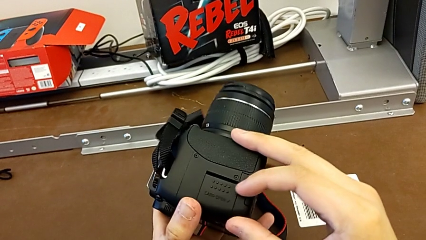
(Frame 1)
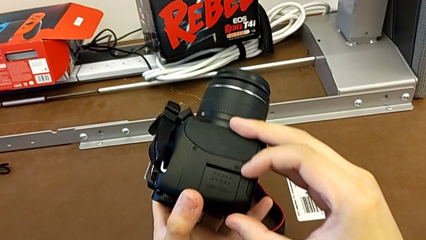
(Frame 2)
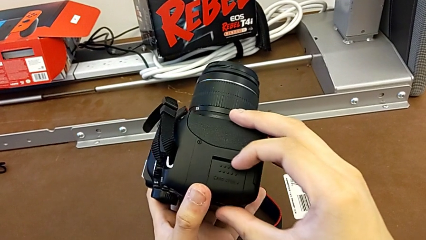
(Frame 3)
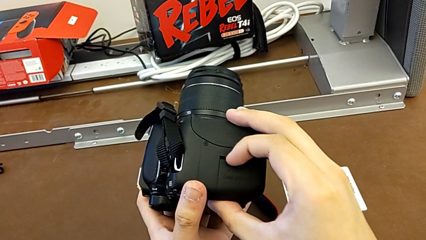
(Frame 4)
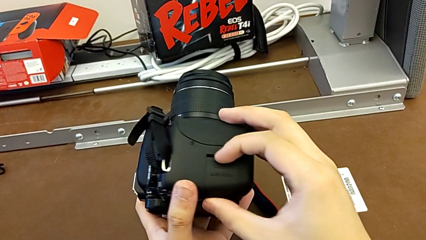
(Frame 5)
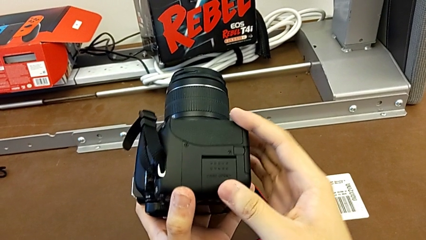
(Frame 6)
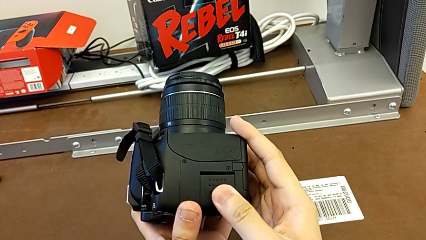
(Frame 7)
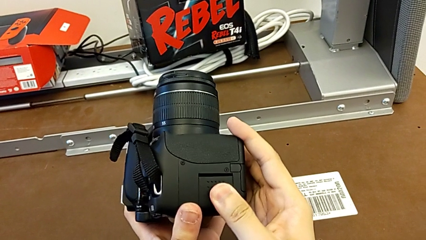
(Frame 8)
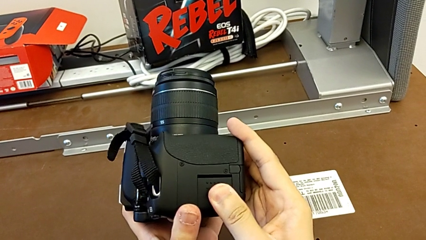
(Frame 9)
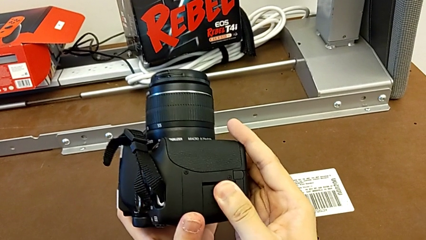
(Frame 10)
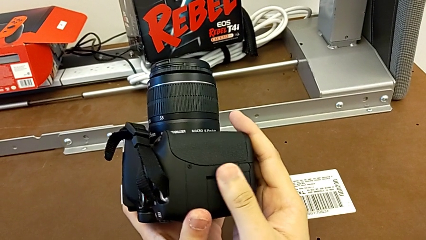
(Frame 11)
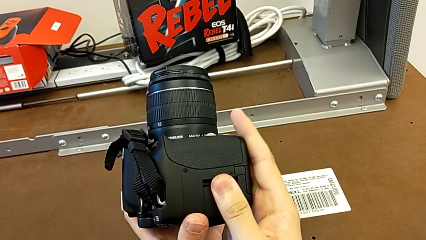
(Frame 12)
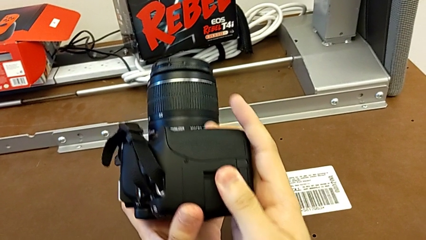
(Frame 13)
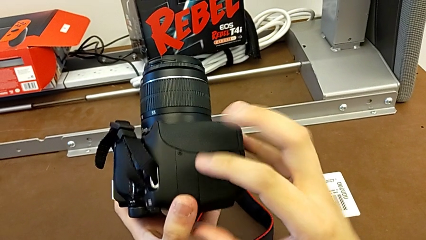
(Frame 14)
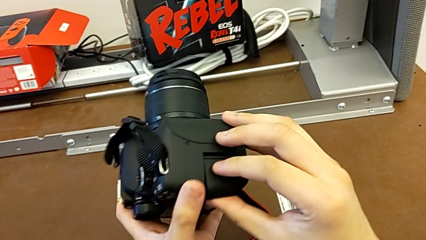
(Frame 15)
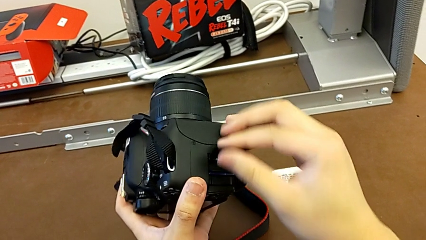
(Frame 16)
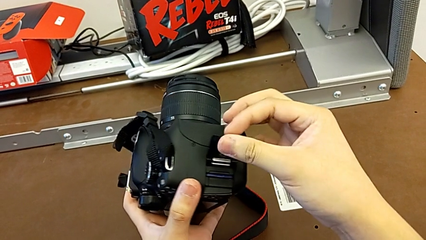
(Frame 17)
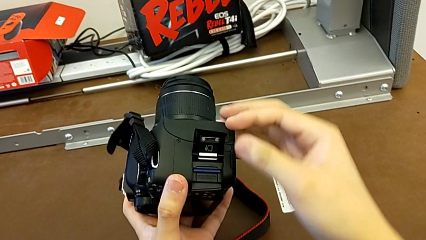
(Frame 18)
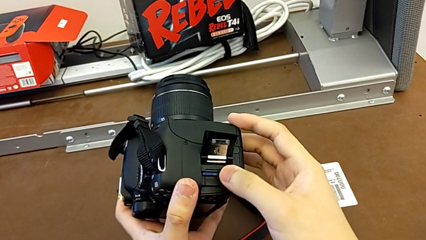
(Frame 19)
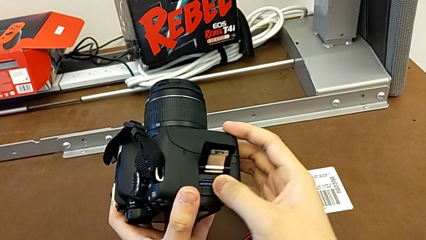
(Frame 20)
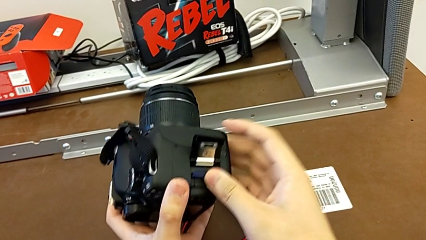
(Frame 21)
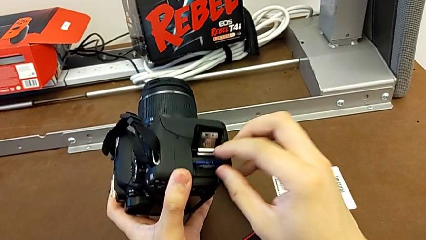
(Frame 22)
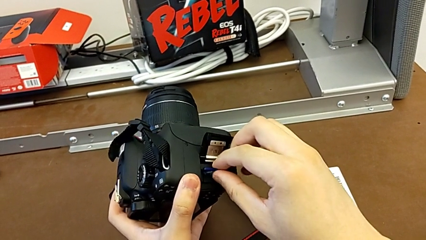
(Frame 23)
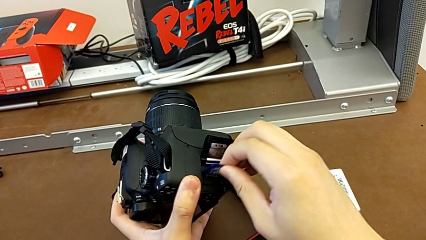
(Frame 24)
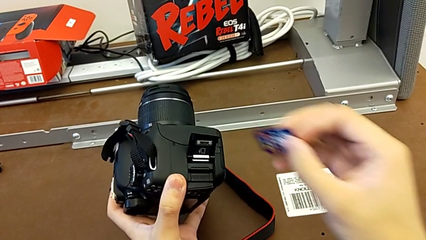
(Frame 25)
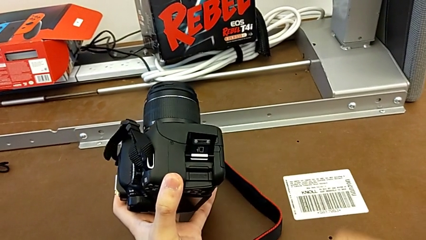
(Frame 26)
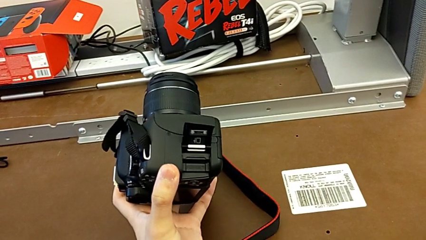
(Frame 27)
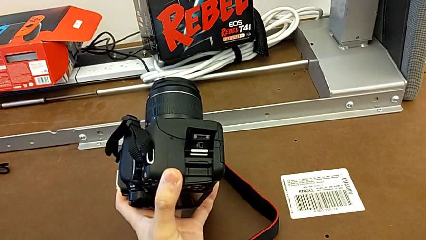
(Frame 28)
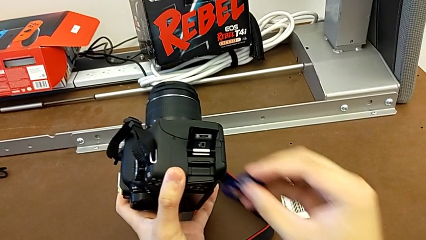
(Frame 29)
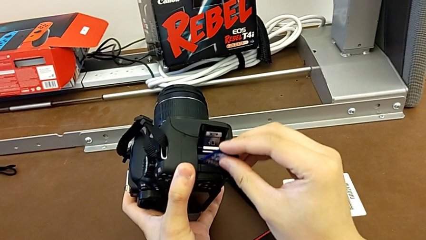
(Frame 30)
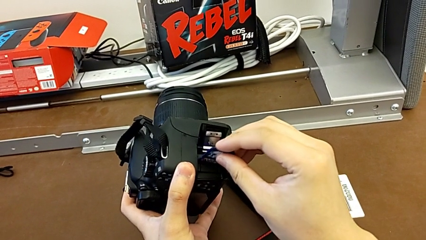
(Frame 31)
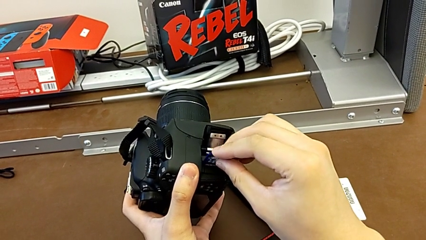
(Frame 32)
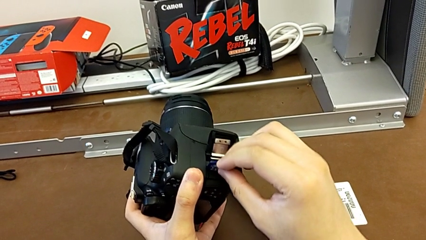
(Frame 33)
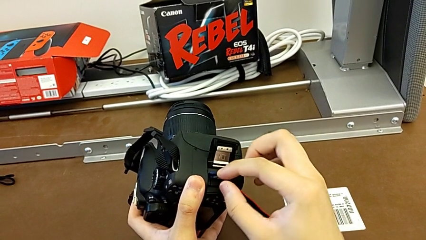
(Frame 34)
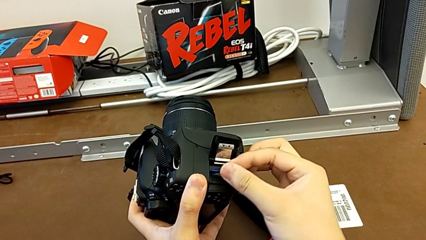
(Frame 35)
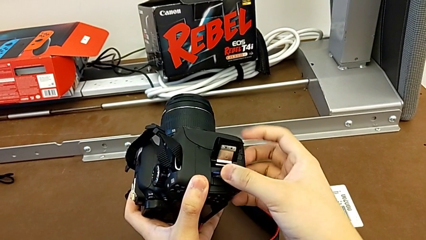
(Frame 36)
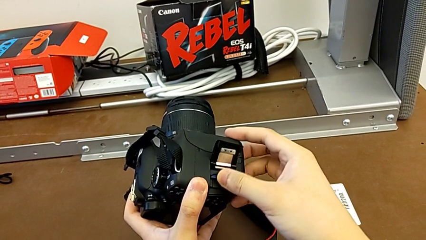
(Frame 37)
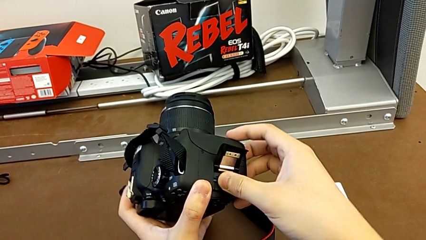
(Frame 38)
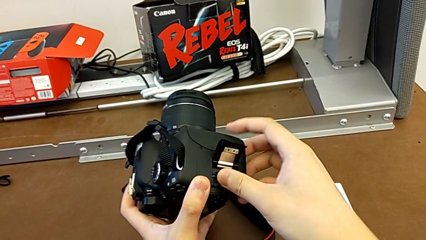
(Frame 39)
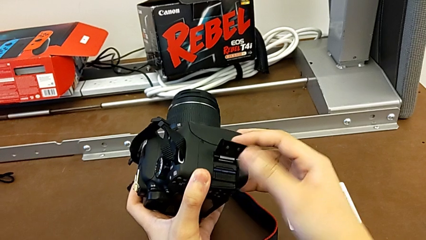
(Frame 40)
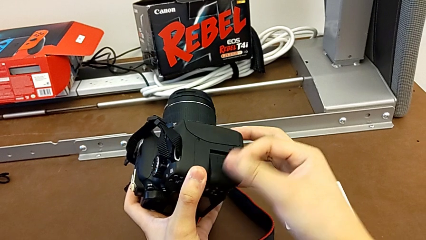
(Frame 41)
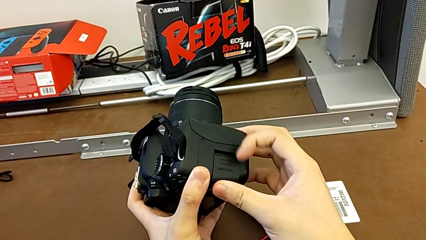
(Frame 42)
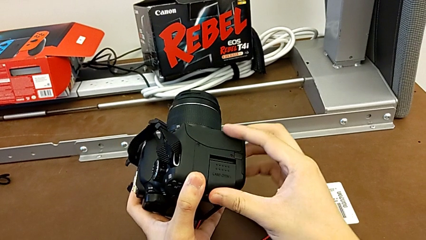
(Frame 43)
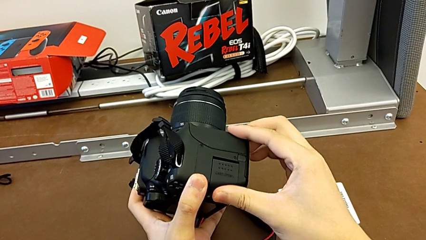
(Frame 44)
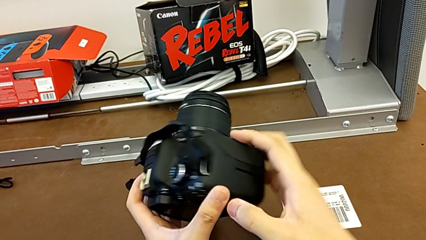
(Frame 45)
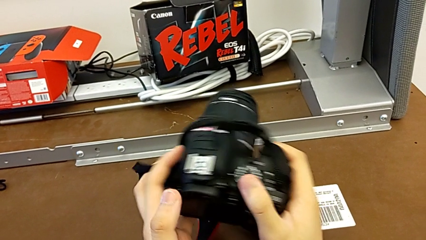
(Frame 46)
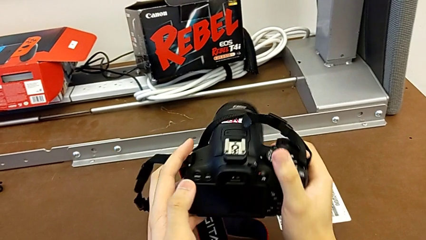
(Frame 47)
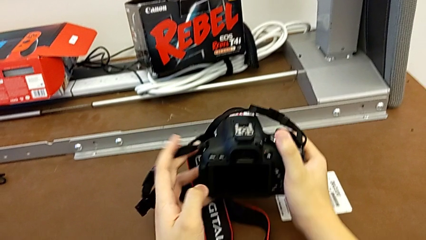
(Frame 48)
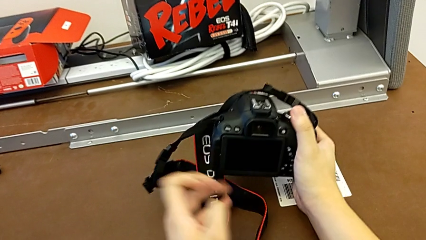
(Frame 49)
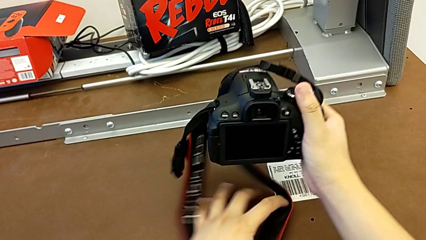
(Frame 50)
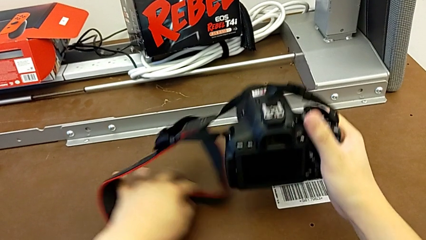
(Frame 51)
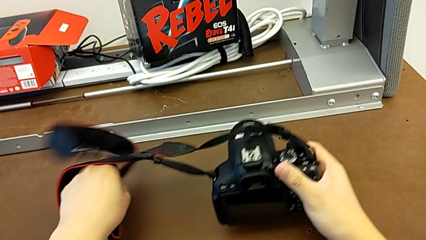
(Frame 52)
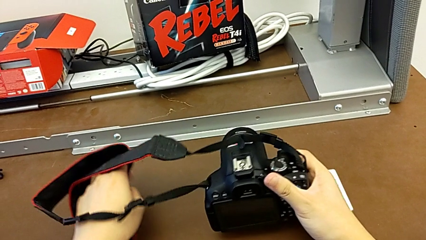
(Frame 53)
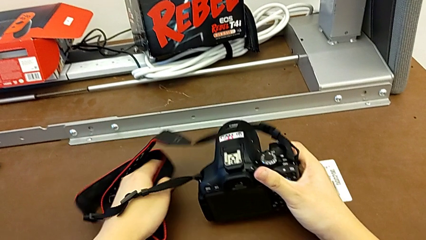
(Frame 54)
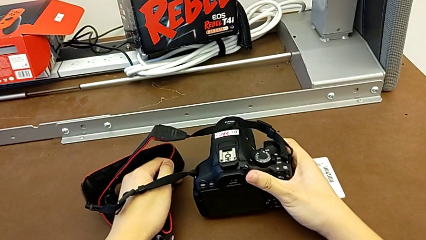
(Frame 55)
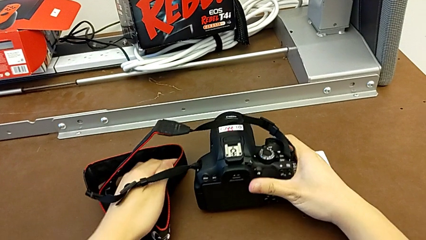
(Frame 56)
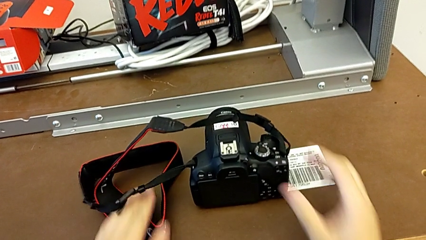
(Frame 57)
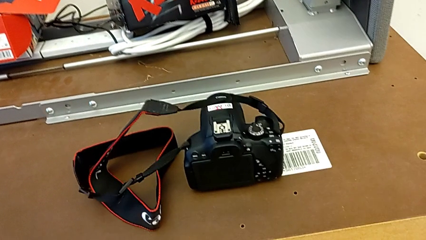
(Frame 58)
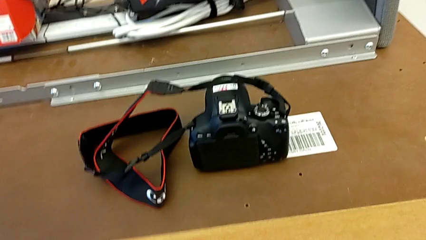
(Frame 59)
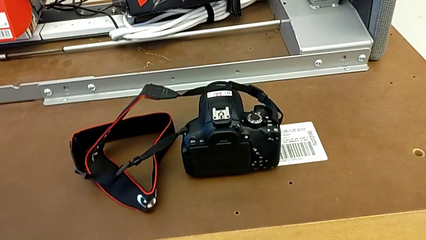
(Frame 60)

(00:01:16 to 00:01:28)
The camera wearer is changing the SD card. They inspect the DSLR, open the SD slot, withdraw the old SD card, insert the new SD card, close the SD slot and place the DSLR.
